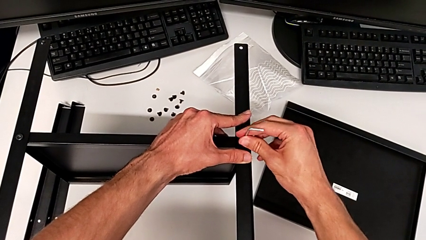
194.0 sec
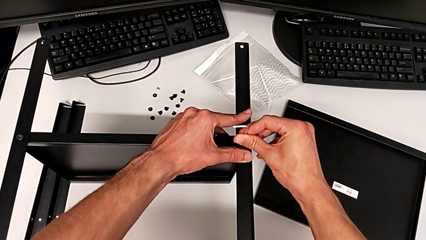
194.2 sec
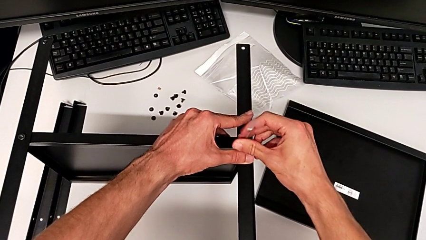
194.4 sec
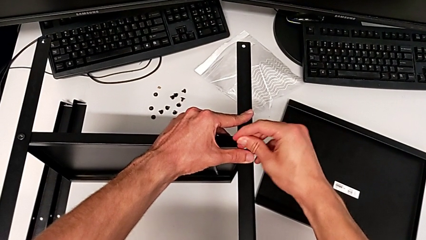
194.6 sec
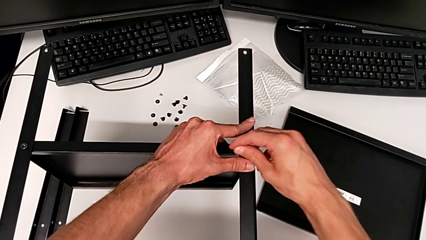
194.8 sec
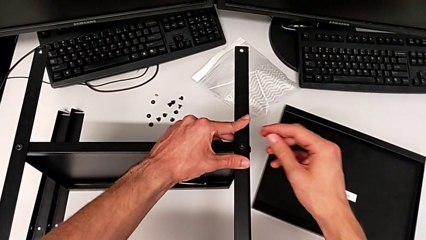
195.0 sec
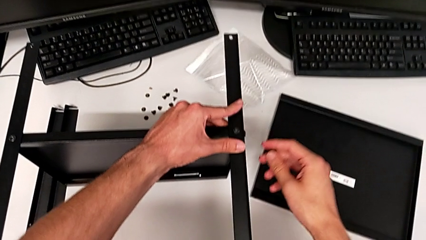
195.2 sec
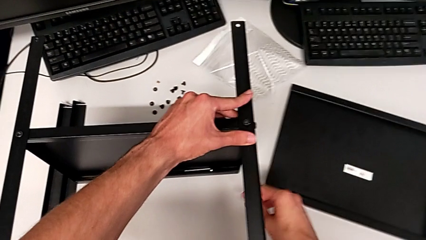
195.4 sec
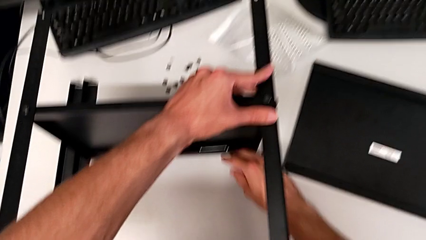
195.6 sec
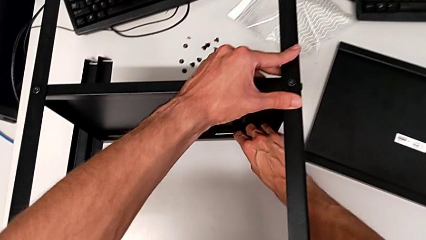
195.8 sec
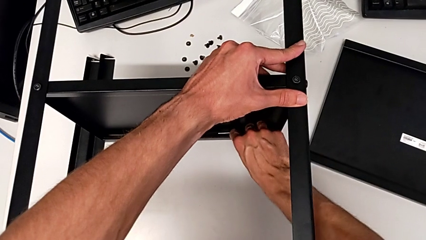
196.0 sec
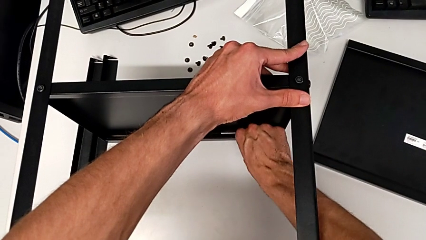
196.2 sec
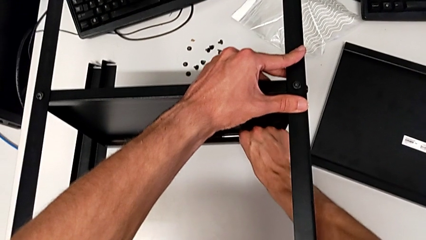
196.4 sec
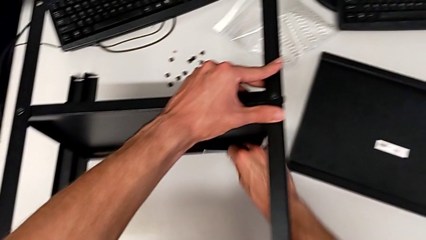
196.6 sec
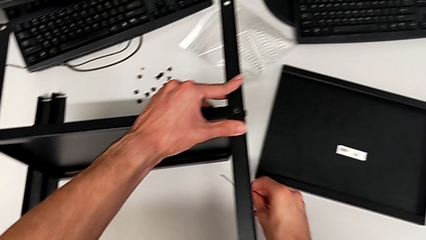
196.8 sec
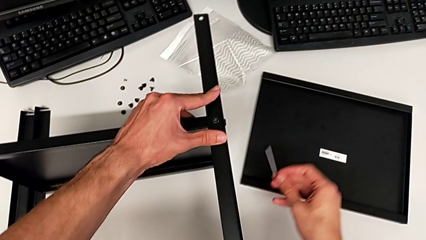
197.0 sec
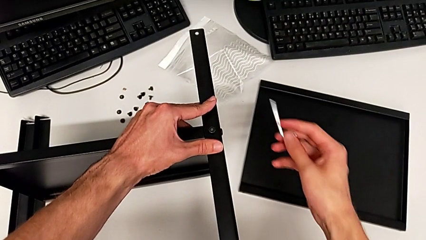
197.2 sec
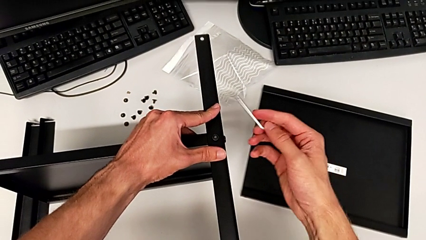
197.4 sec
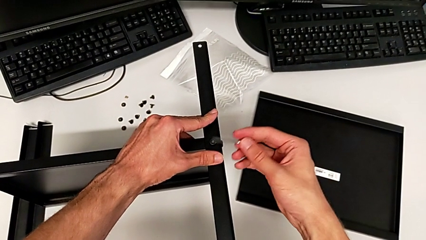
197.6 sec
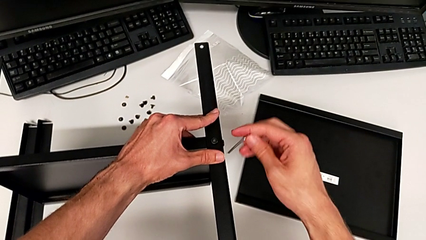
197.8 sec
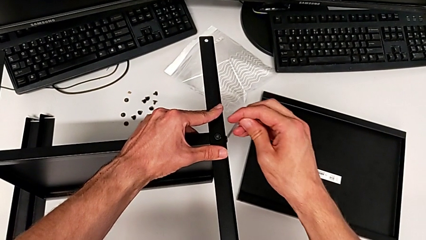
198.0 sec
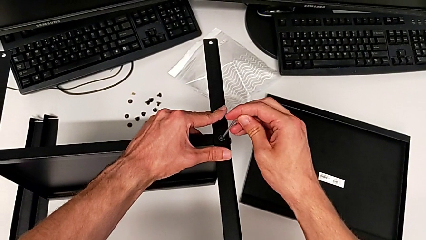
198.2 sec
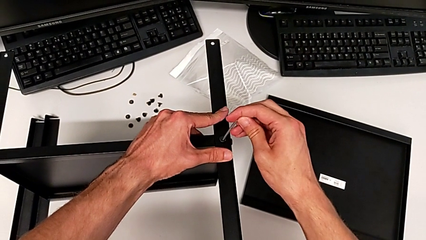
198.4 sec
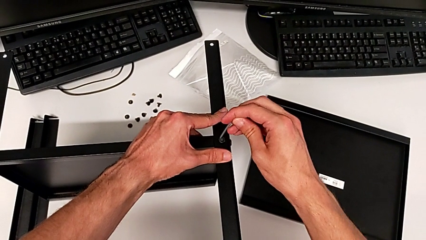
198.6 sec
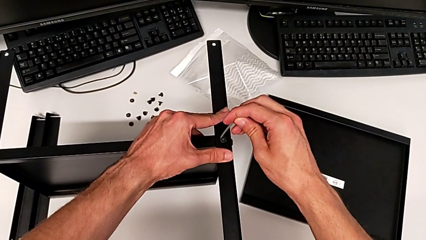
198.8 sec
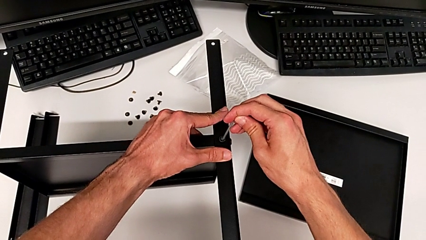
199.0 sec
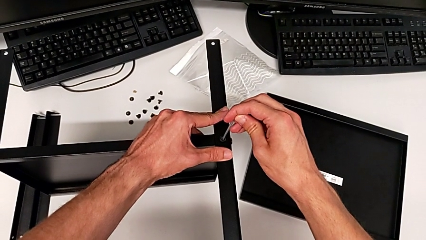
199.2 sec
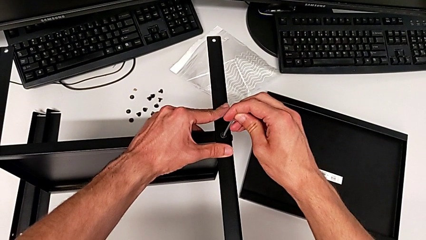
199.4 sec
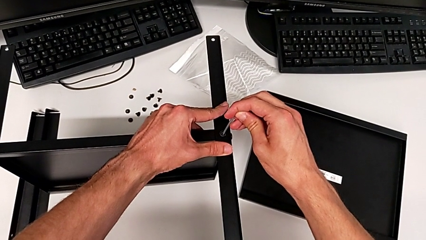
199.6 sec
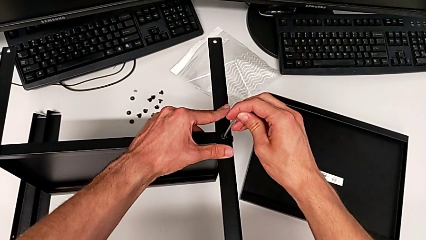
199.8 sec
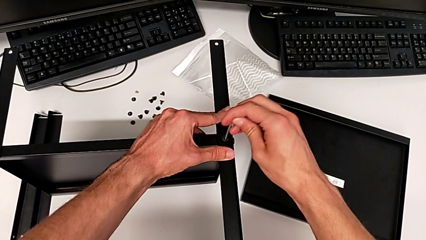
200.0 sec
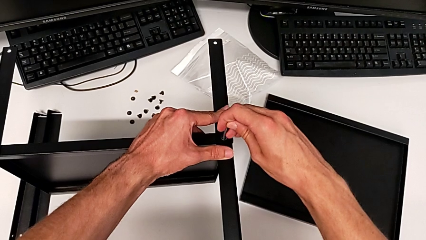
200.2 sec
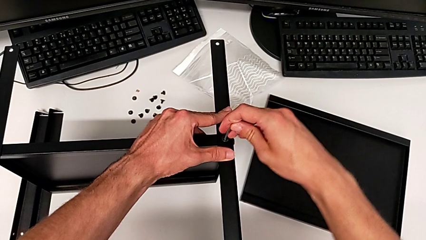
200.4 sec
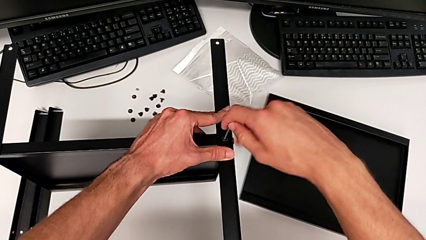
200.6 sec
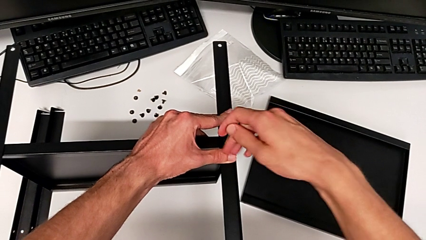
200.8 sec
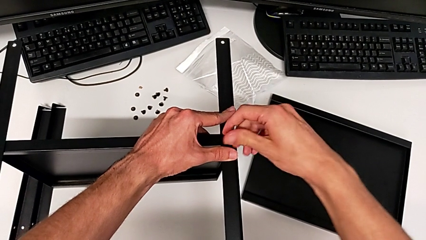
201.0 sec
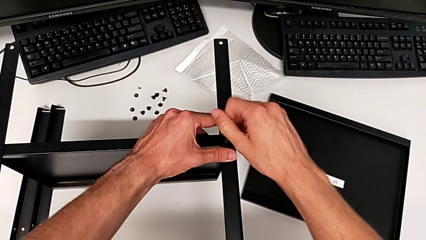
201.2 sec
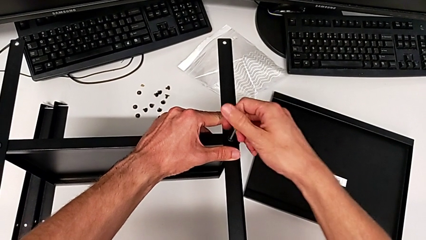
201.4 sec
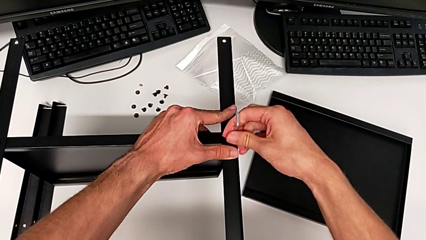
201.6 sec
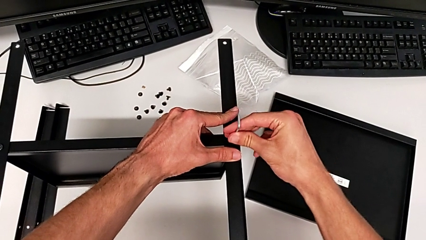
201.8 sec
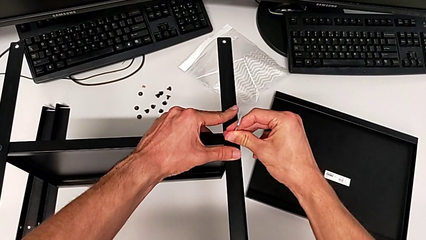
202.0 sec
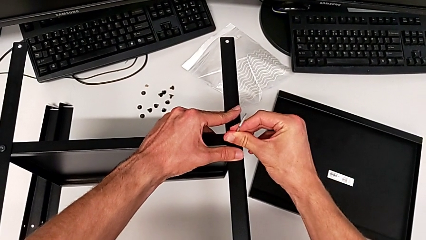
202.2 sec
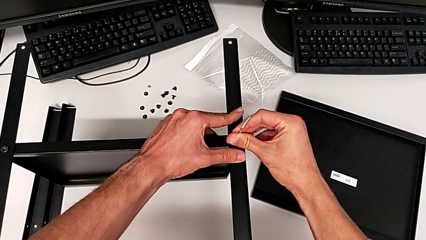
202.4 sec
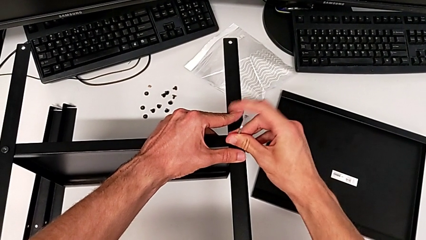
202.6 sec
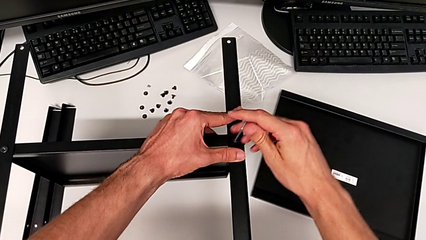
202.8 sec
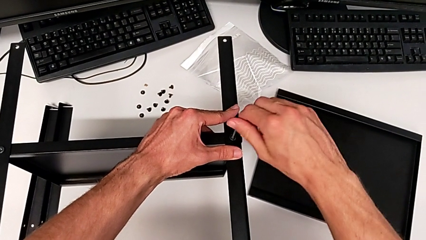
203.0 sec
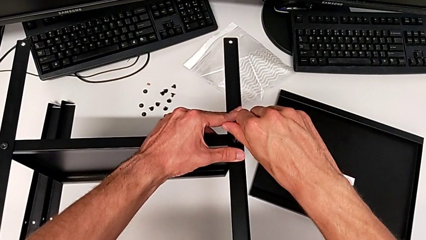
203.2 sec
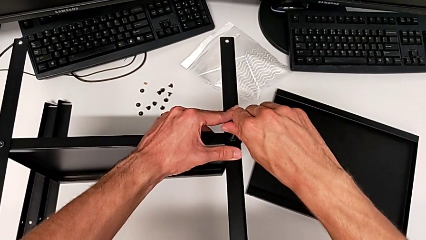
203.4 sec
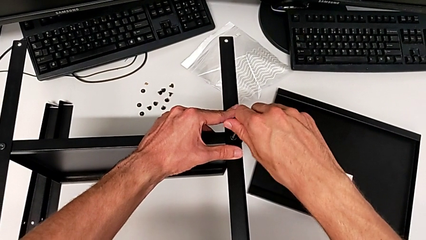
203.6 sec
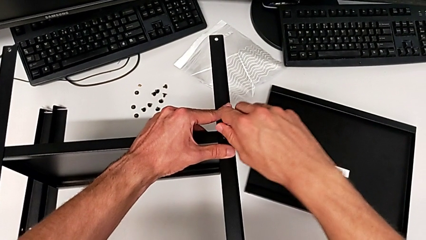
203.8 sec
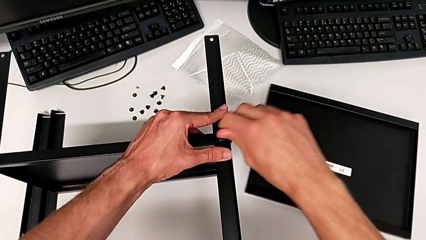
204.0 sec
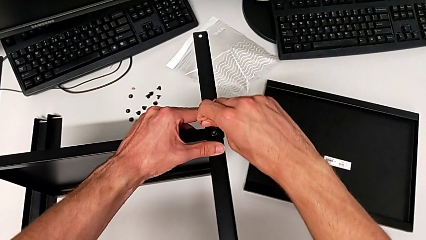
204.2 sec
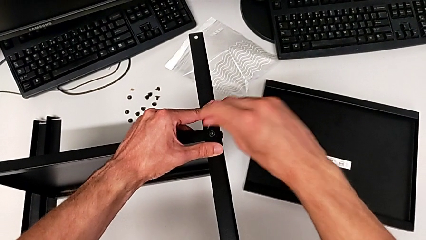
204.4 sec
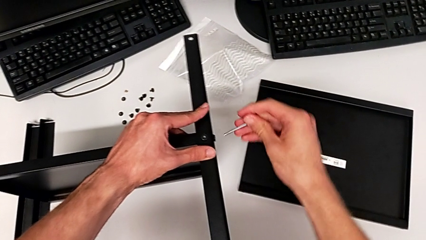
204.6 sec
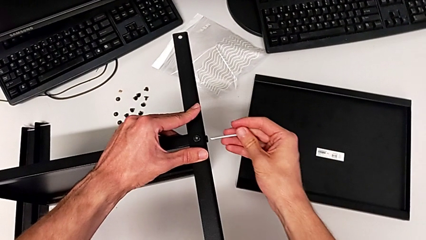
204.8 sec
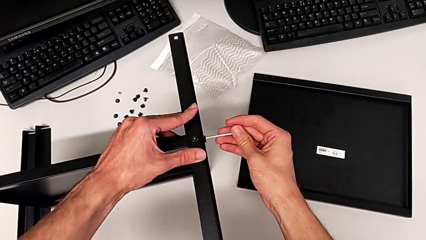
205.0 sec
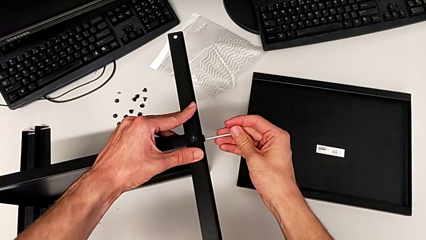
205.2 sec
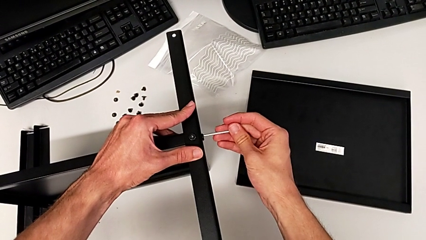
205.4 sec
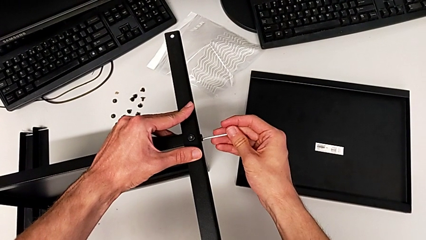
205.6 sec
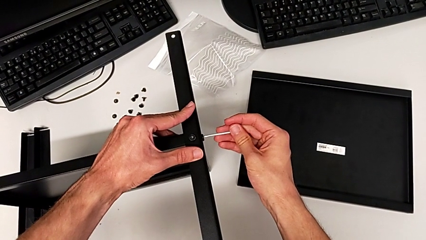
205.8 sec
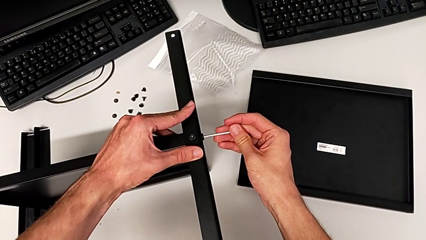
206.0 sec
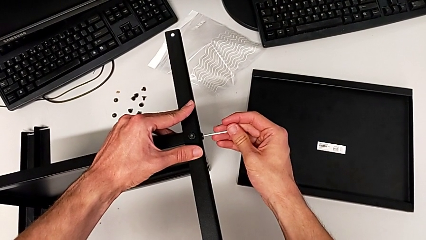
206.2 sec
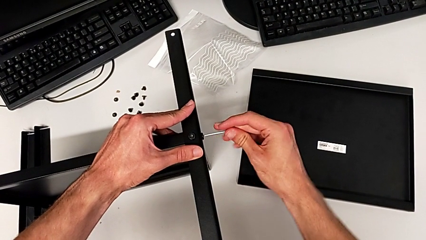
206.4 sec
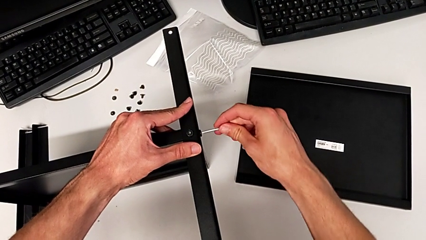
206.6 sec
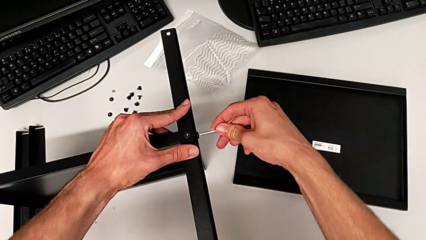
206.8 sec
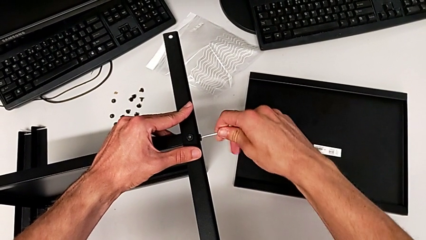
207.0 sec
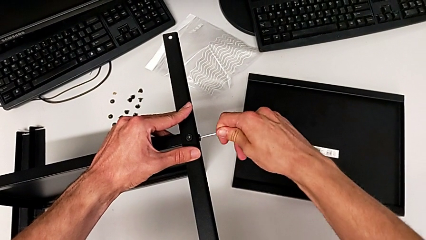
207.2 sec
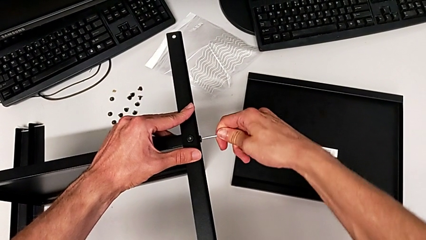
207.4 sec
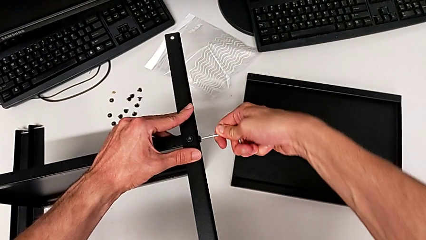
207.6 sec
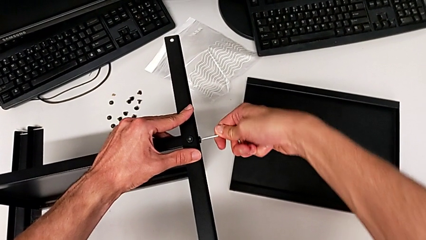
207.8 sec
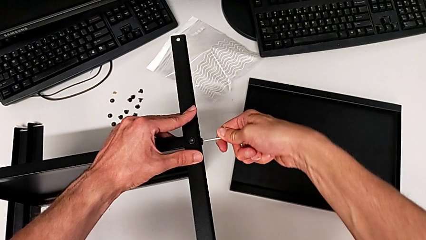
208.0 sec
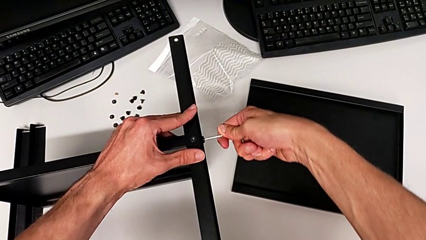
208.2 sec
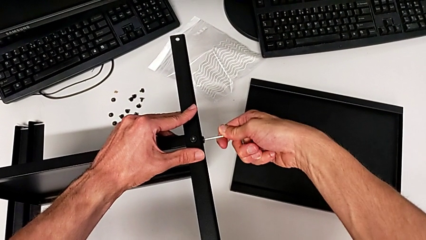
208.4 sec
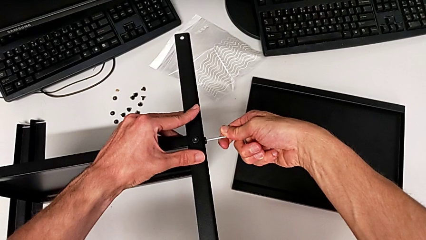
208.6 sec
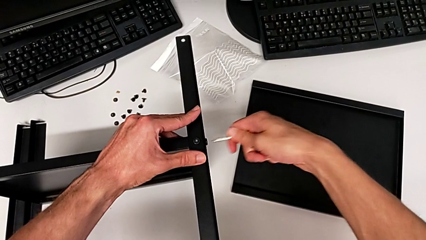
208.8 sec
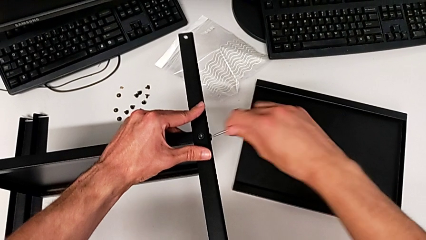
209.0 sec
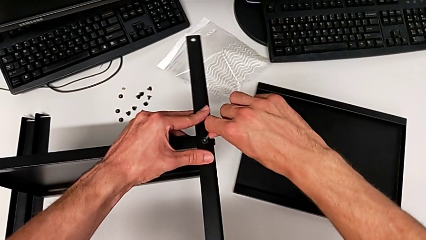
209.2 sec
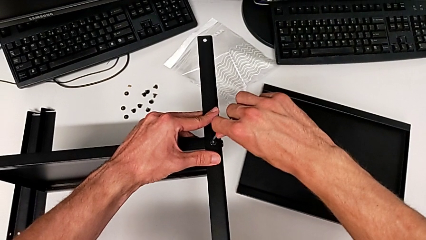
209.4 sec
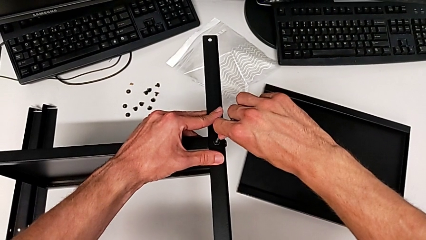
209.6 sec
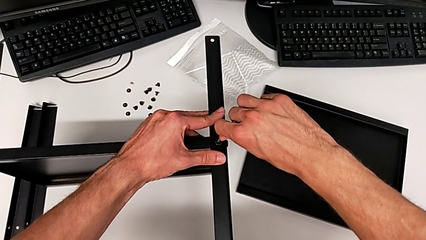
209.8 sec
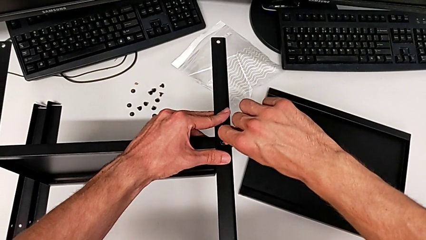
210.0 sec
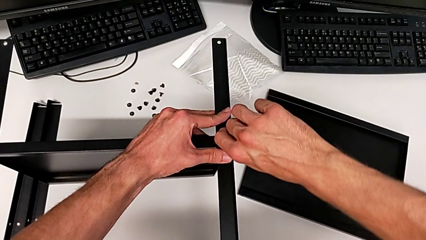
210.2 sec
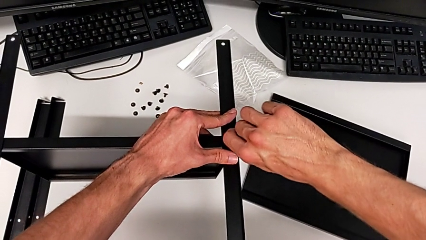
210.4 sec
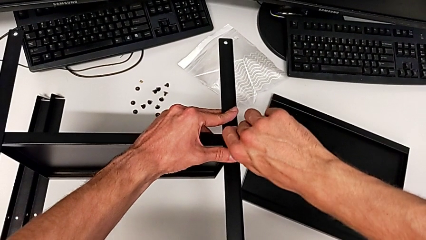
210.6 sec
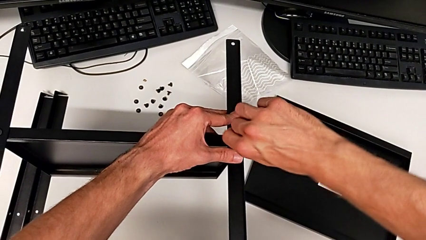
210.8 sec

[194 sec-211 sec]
The camera wearer is assembling the second leg. They wrongly drop the Allen wrench, grab it, insert it, screw the hex socket head, withdraw the Allen wrench, insert it, screw the hex socket head, withdraw the Allen wrench and insert it.
